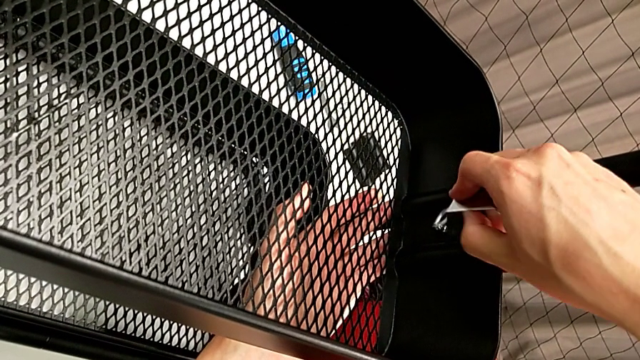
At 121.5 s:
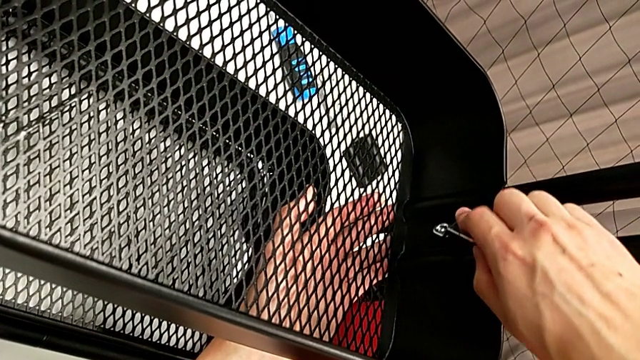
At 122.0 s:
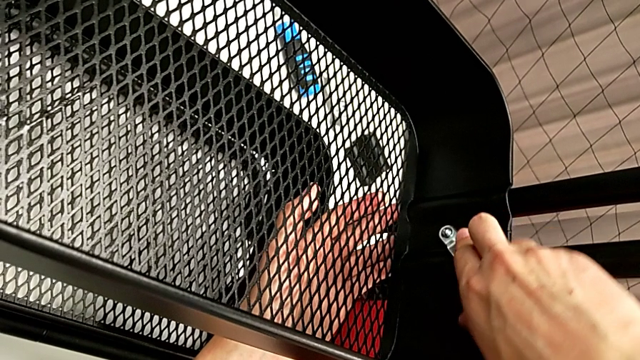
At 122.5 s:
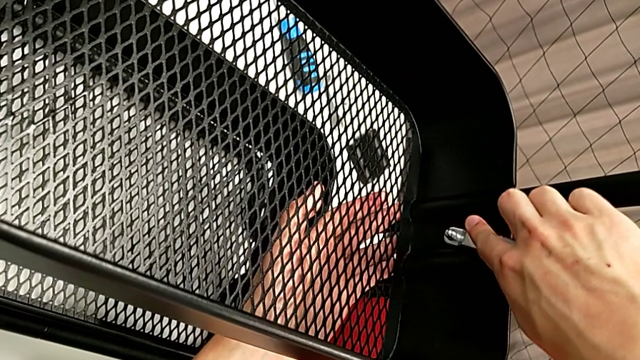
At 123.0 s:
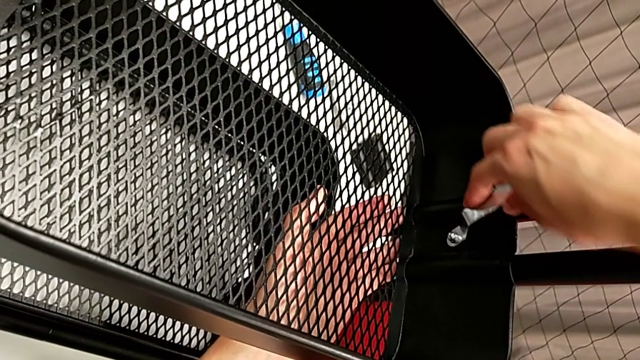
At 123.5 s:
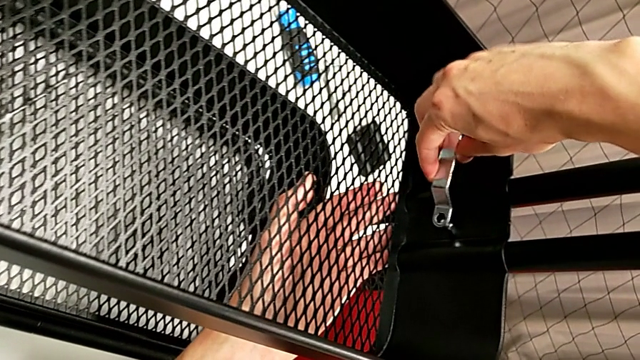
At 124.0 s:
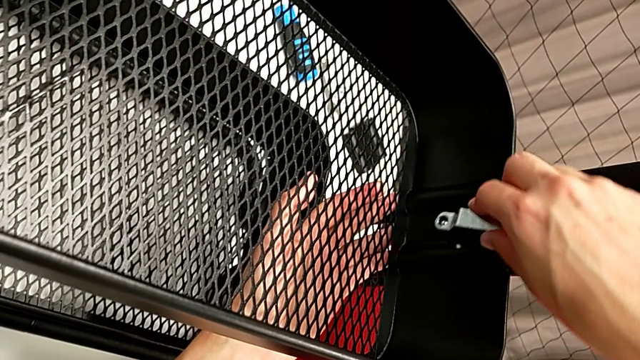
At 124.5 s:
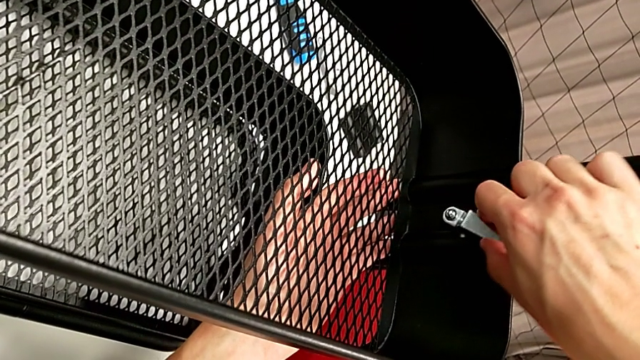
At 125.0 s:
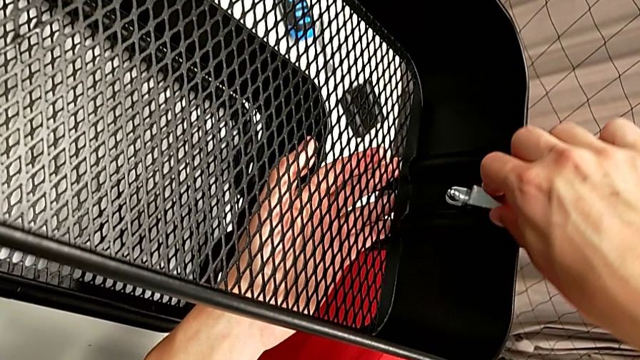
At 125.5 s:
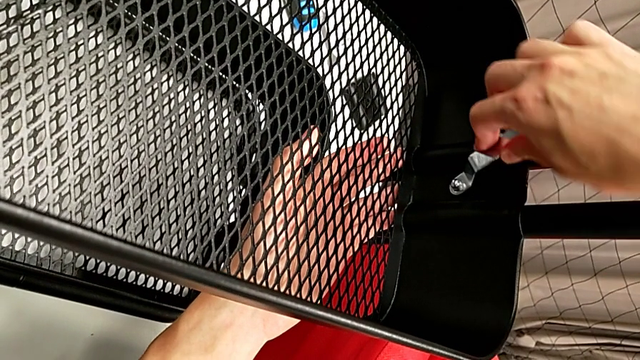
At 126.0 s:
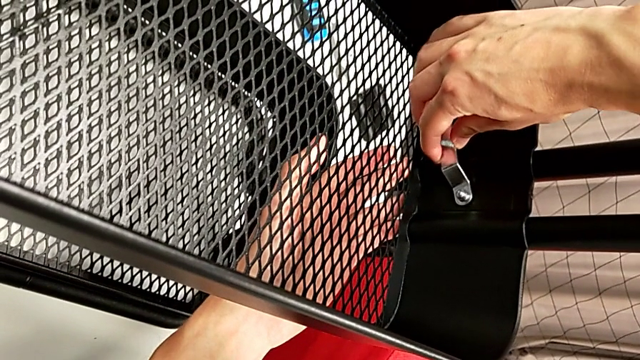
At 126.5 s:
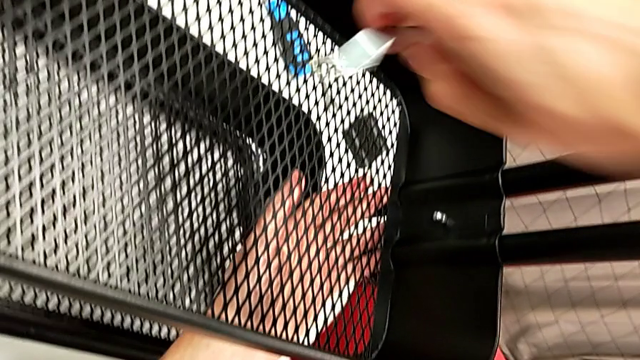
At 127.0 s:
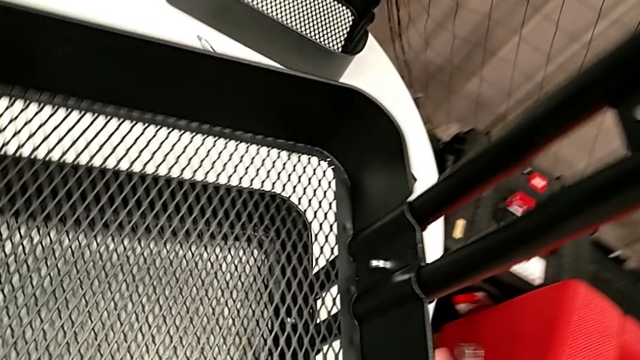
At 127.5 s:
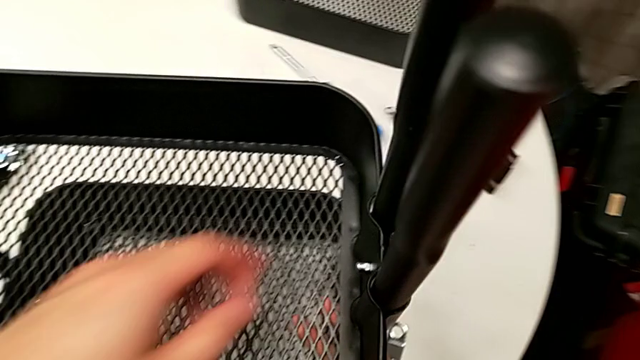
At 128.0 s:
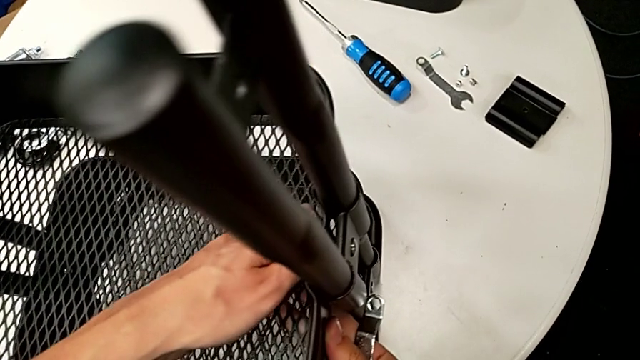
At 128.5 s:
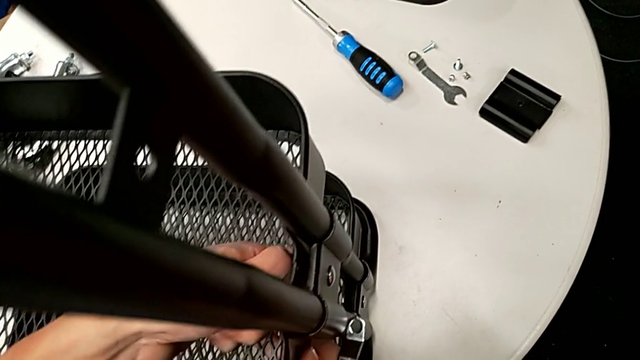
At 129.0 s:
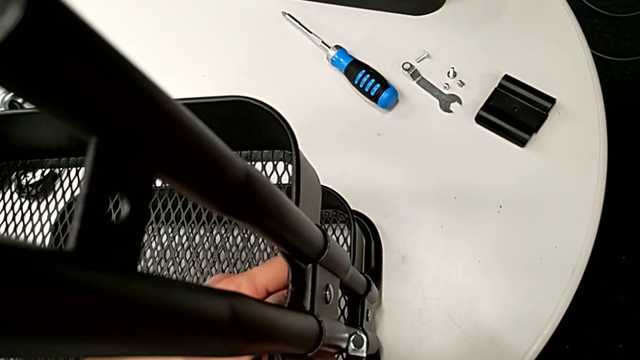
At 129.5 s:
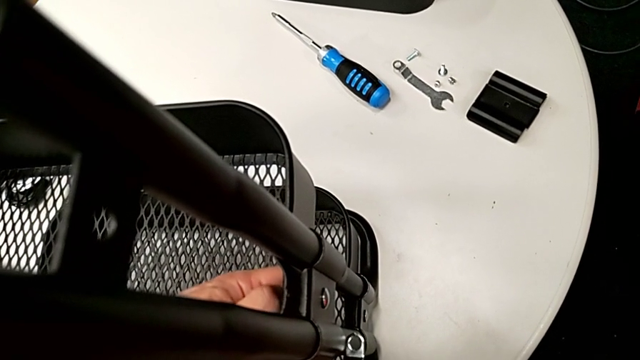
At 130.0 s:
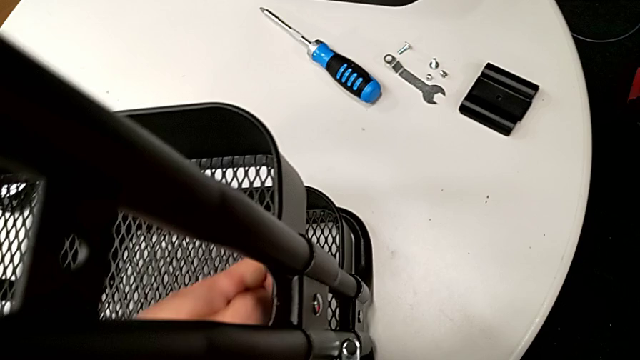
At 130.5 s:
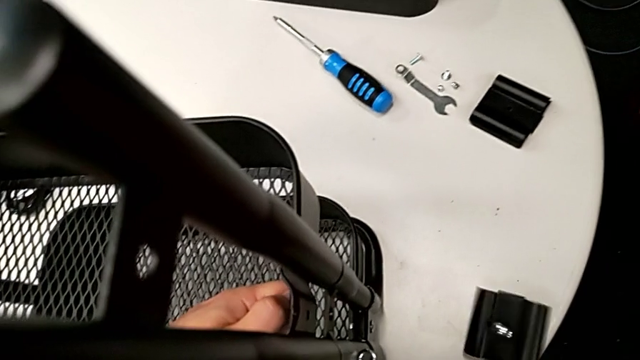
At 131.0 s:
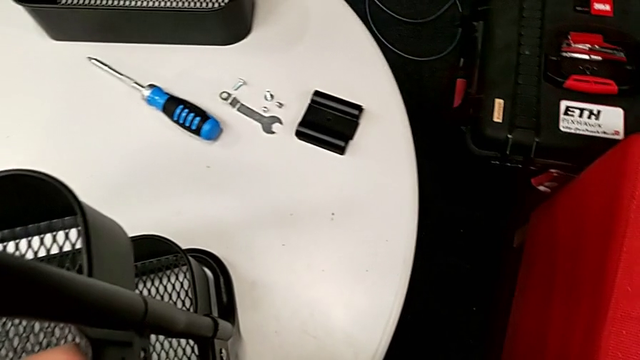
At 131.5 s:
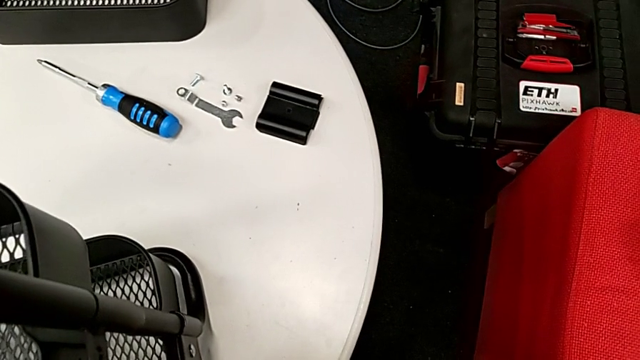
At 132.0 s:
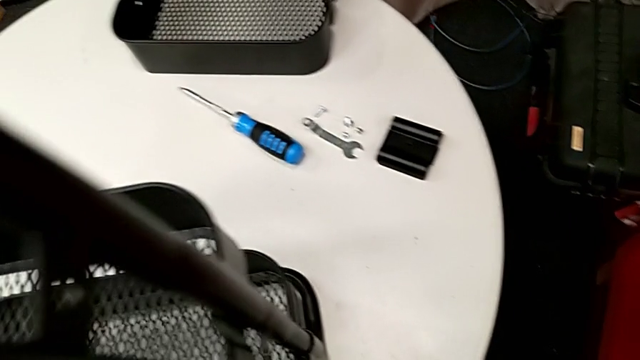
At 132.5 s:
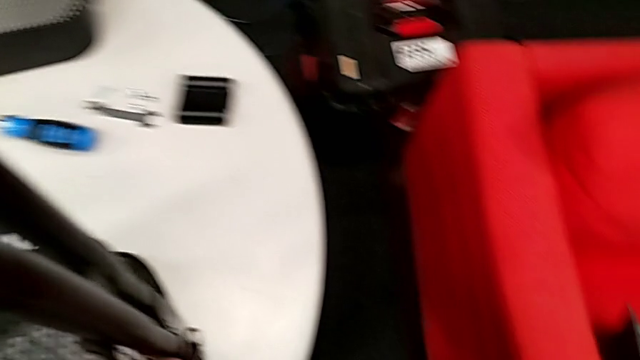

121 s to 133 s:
The camera wearer is disassembling the tray in the middle. They keep unscrewing the third hexagon cap nut, unscrew the hexagon cap nut and drop the bracket.

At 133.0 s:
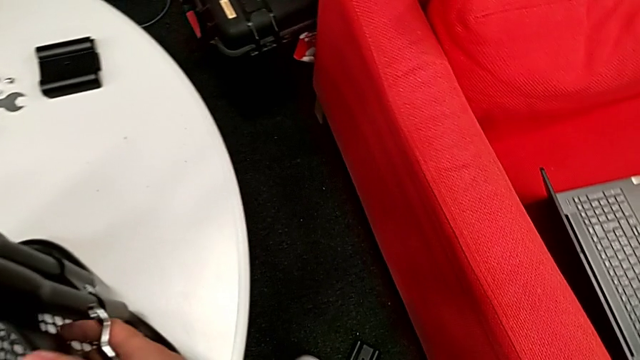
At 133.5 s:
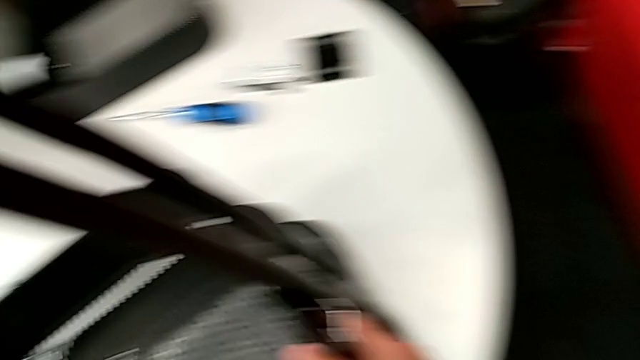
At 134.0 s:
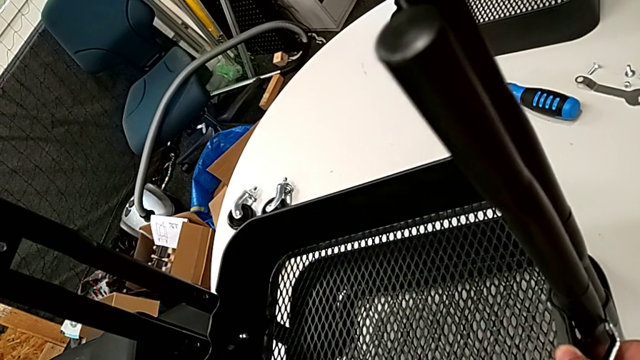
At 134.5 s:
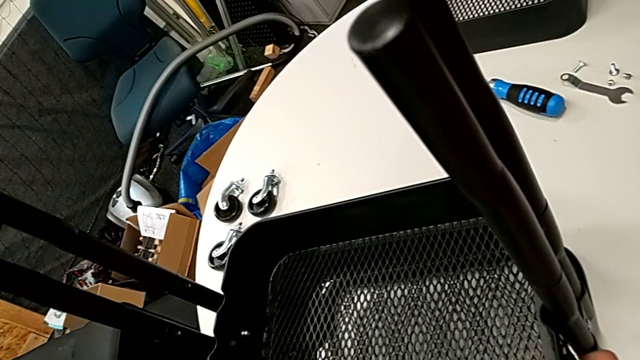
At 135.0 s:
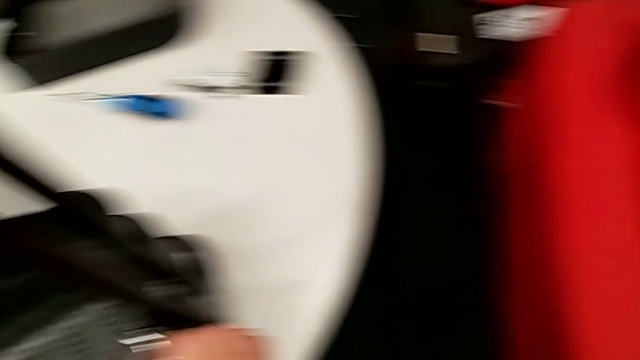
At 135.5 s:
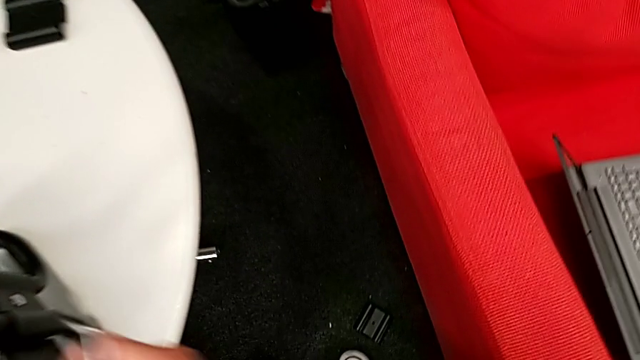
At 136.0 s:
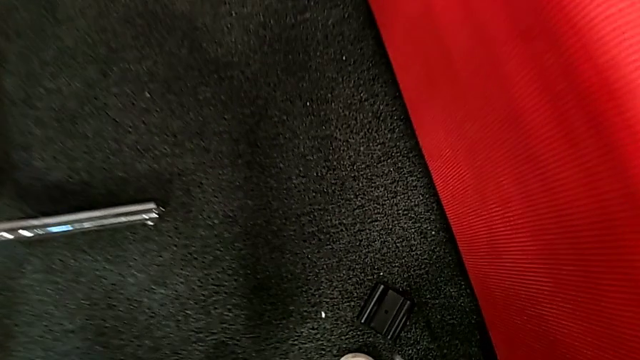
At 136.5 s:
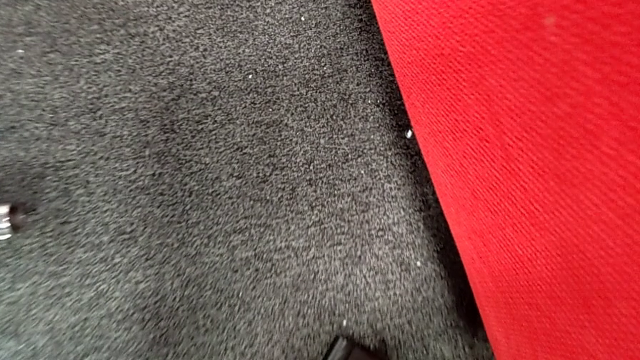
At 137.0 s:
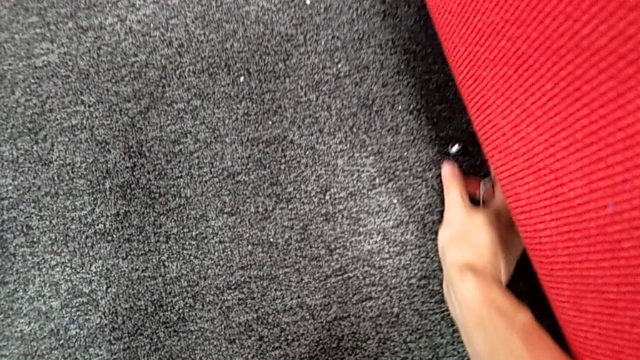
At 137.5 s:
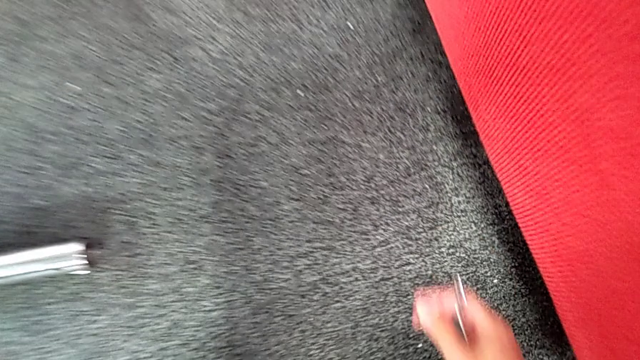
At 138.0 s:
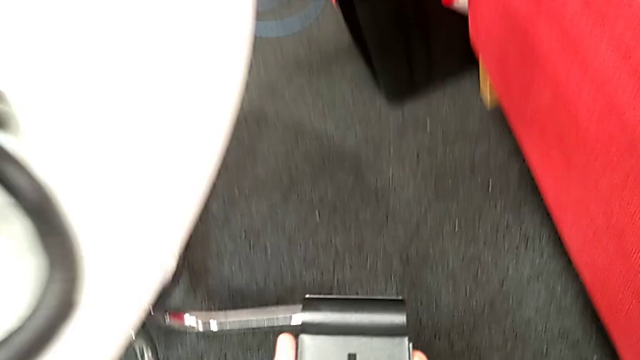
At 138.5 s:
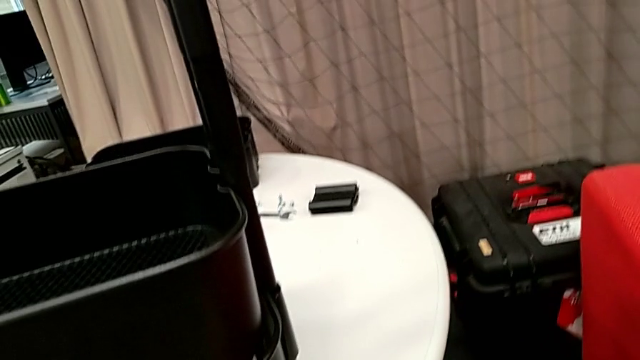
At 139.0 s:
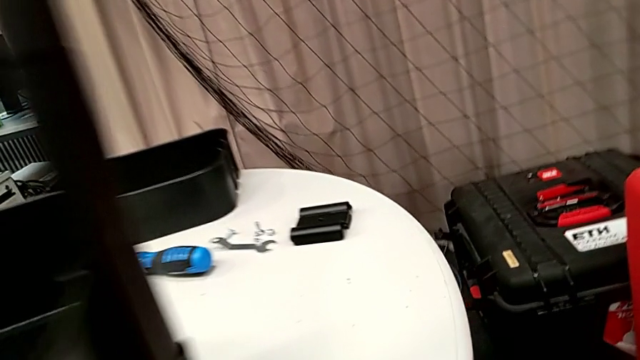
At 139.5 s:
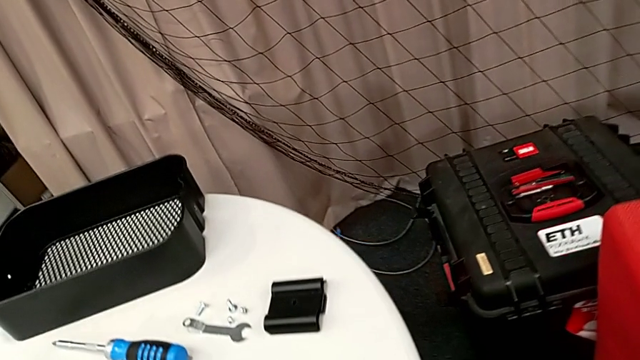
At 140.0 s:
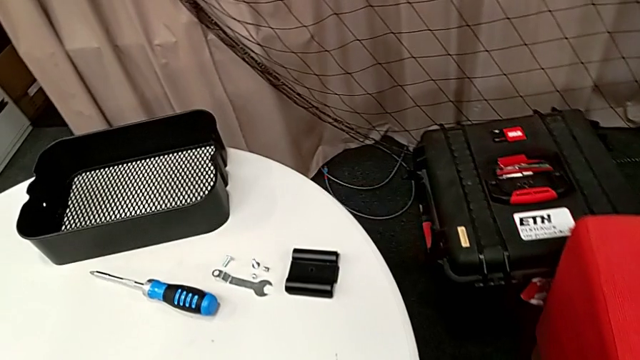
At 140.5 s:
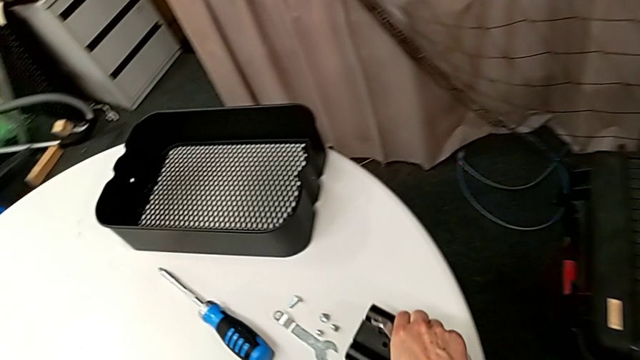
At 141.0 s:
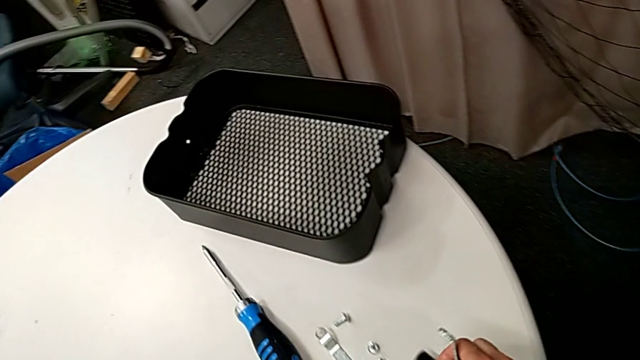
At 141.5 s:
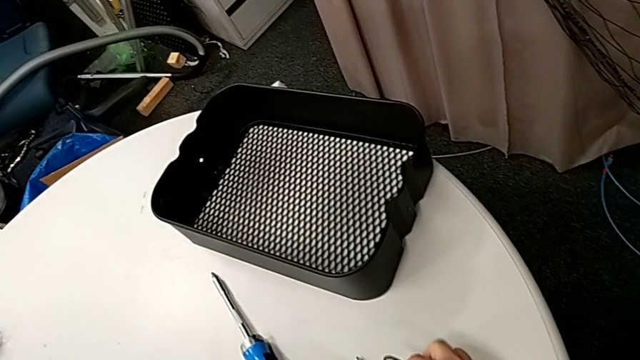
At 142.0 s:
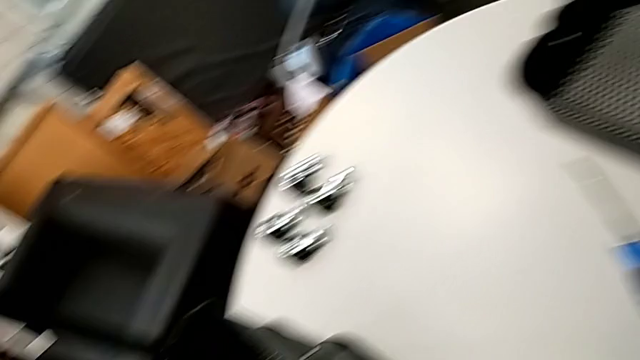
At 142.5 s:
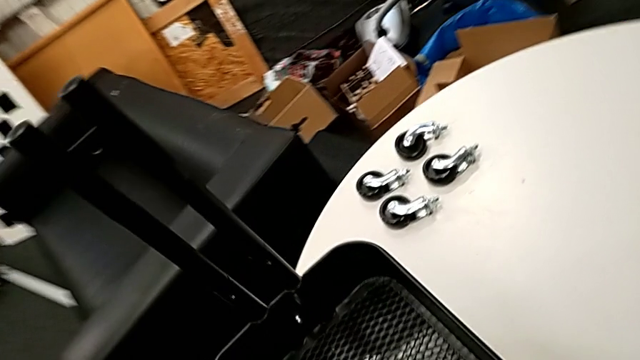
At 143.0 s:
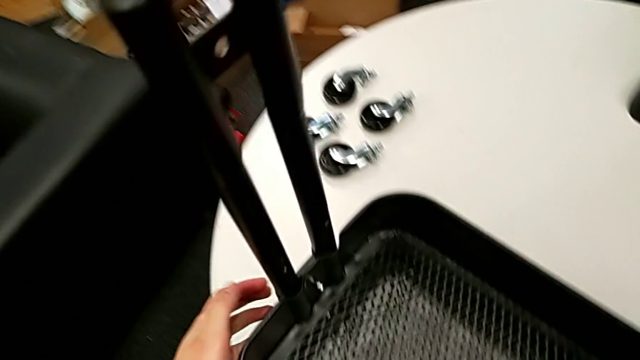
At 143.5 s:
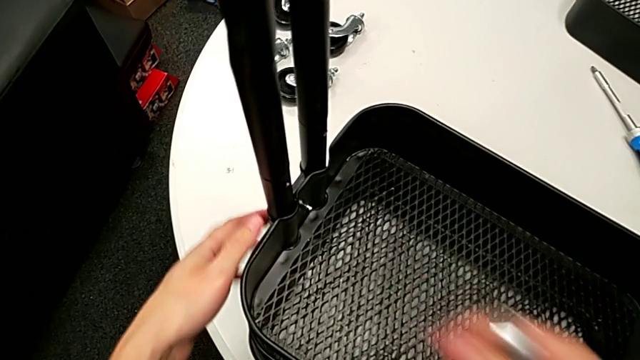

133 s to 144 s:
The camera wearer is disassembling the tray in the middle. They grab the third bracket, lift it, place it and approach the hexagon cap nut.
